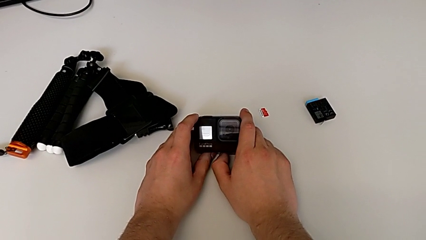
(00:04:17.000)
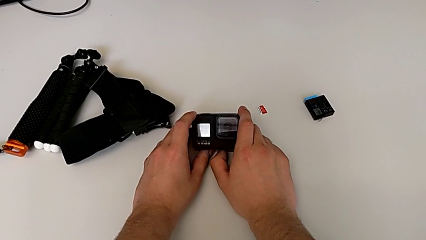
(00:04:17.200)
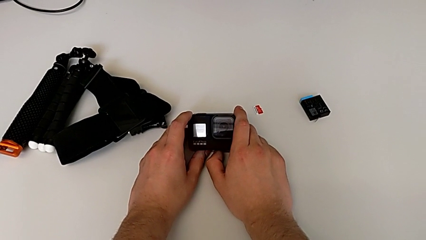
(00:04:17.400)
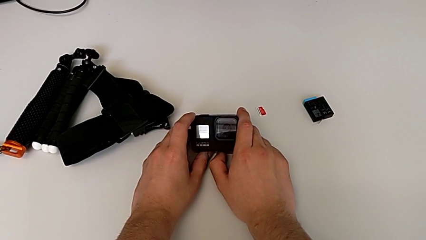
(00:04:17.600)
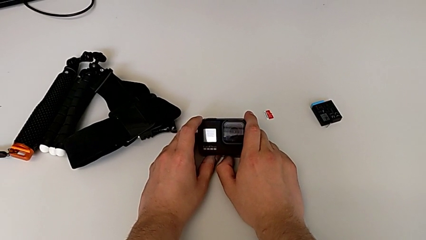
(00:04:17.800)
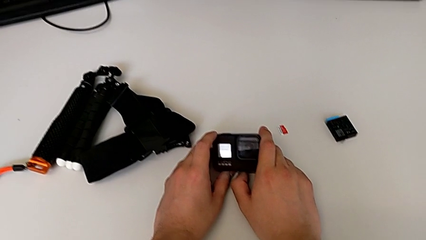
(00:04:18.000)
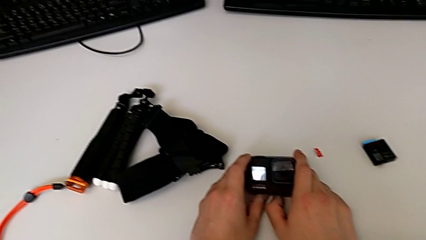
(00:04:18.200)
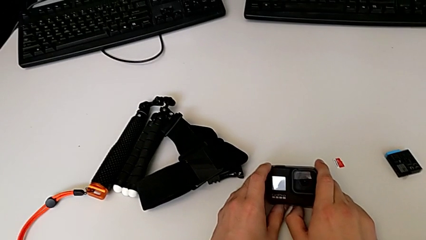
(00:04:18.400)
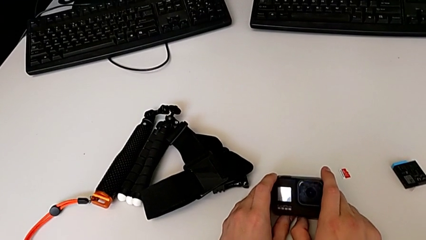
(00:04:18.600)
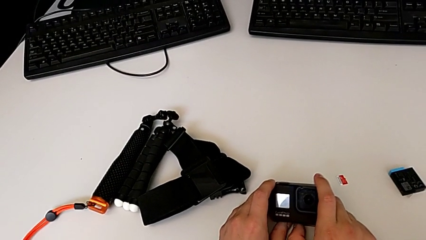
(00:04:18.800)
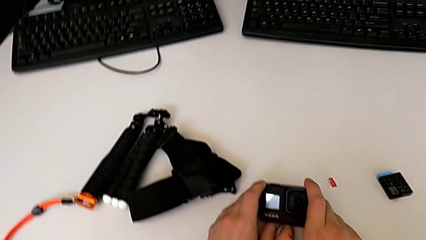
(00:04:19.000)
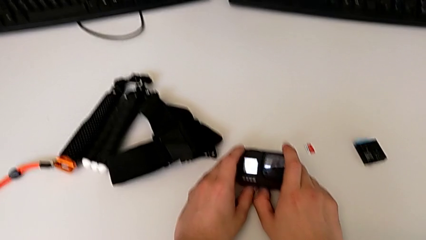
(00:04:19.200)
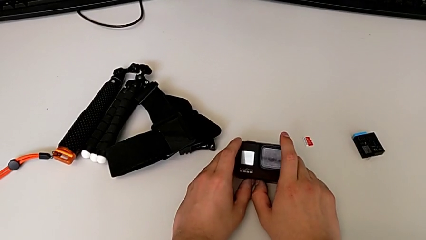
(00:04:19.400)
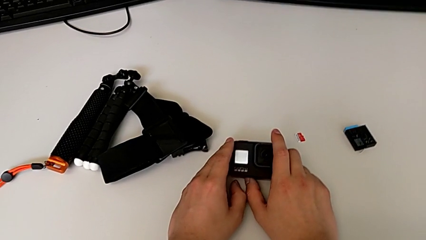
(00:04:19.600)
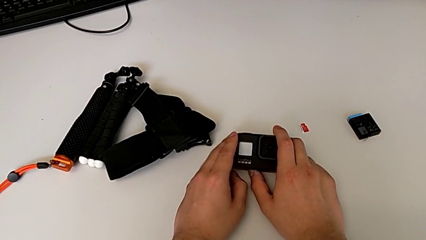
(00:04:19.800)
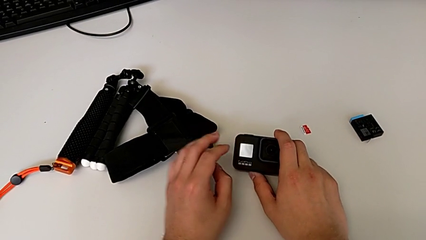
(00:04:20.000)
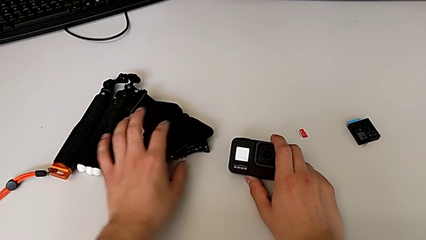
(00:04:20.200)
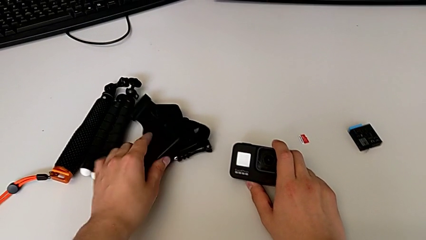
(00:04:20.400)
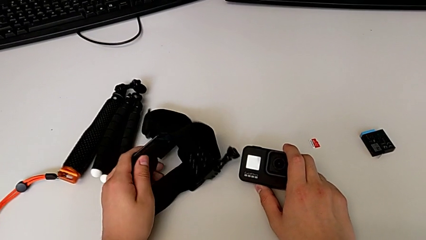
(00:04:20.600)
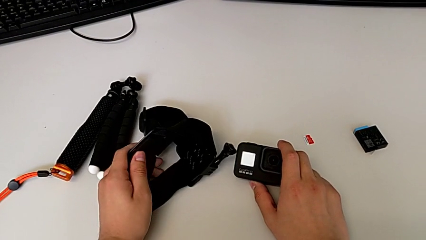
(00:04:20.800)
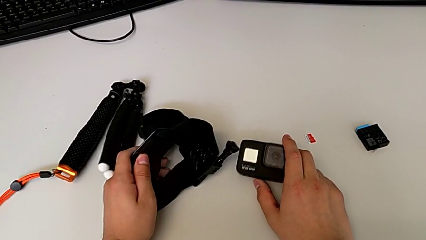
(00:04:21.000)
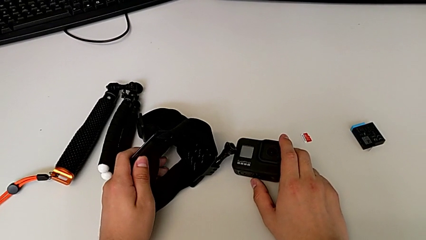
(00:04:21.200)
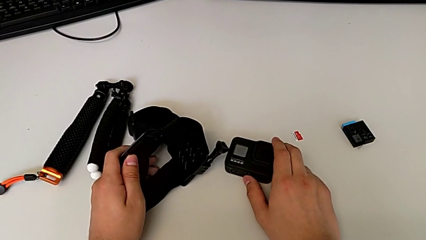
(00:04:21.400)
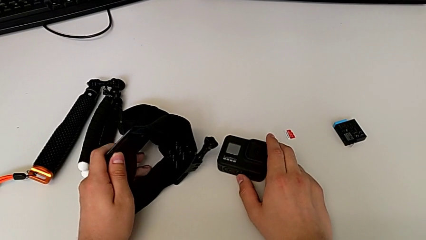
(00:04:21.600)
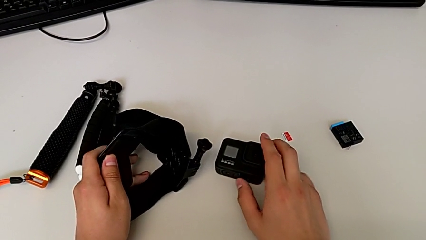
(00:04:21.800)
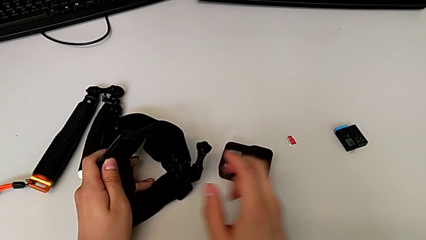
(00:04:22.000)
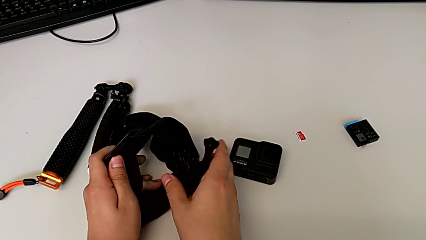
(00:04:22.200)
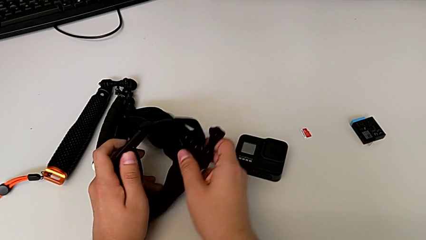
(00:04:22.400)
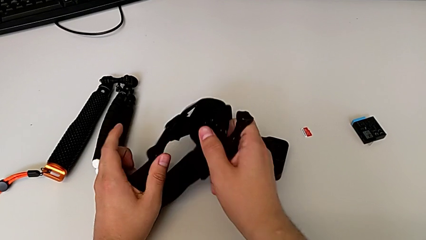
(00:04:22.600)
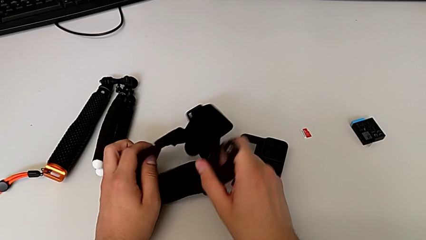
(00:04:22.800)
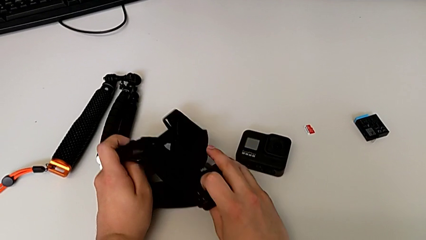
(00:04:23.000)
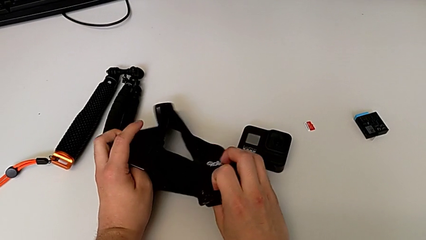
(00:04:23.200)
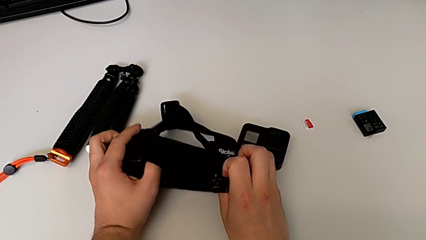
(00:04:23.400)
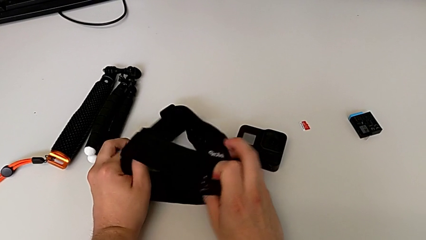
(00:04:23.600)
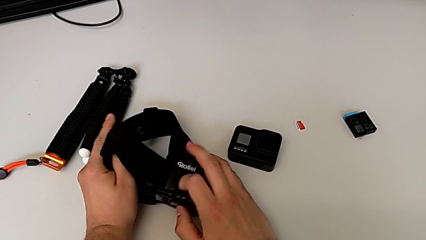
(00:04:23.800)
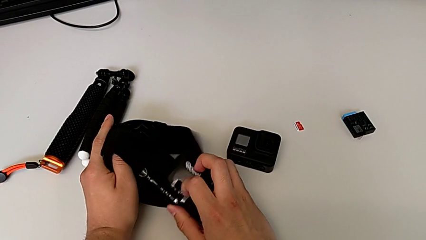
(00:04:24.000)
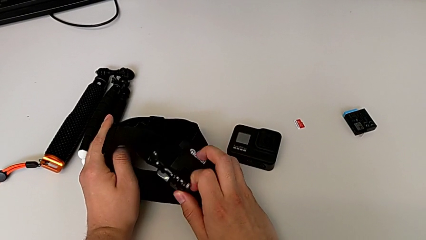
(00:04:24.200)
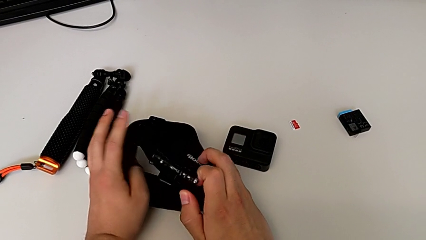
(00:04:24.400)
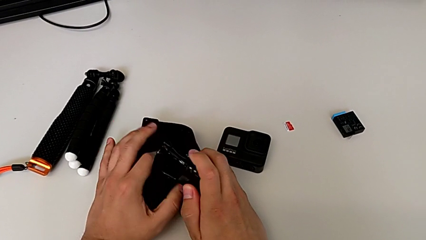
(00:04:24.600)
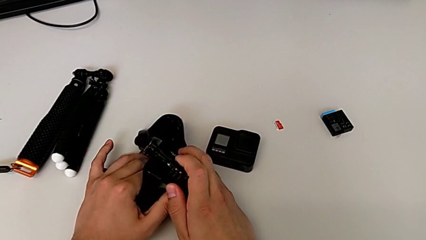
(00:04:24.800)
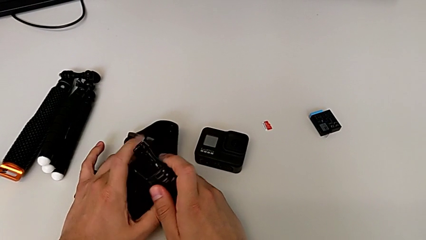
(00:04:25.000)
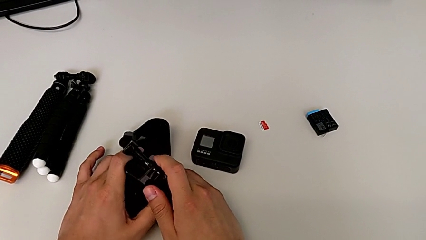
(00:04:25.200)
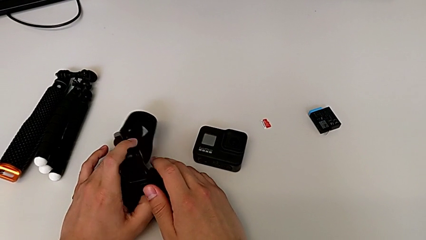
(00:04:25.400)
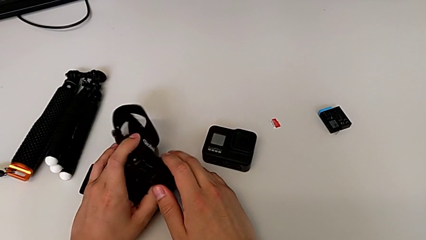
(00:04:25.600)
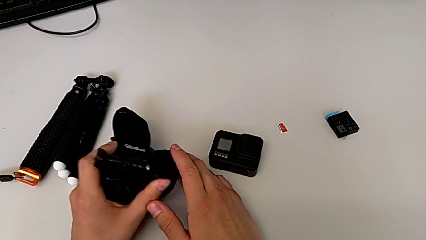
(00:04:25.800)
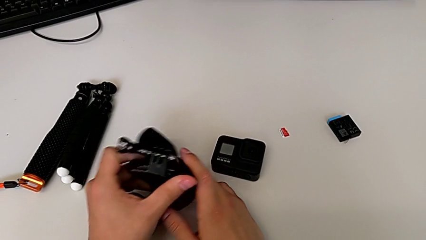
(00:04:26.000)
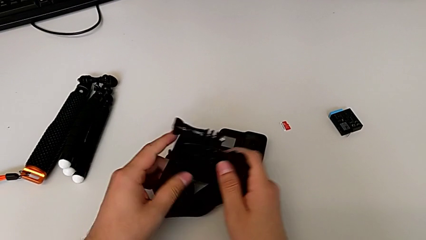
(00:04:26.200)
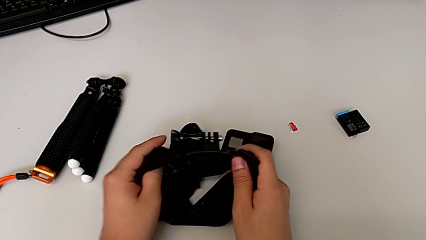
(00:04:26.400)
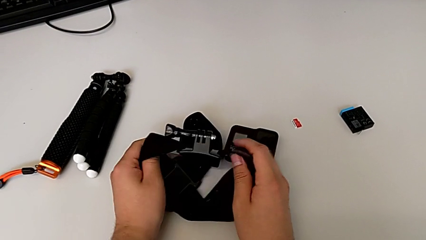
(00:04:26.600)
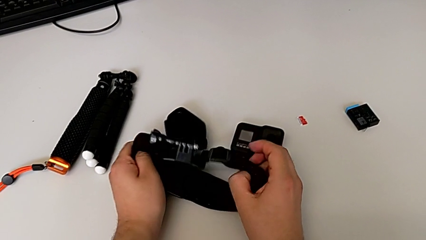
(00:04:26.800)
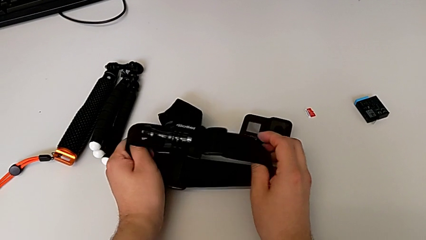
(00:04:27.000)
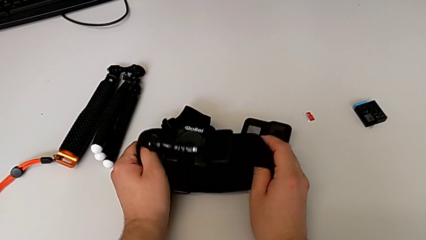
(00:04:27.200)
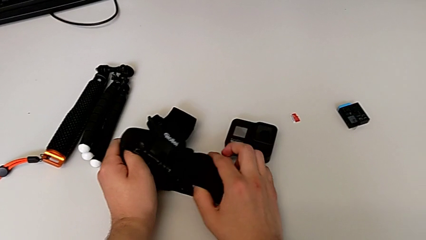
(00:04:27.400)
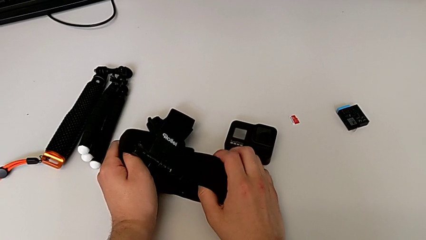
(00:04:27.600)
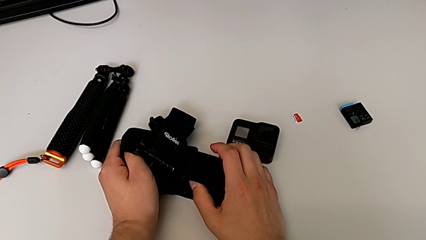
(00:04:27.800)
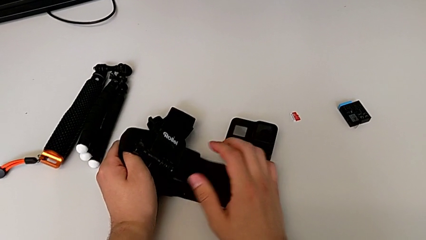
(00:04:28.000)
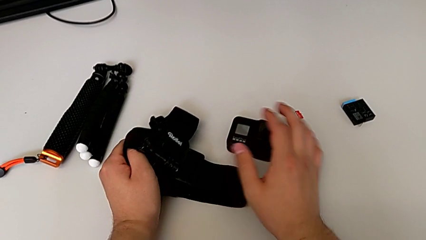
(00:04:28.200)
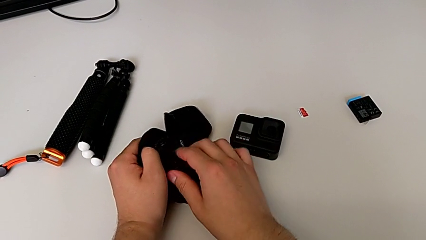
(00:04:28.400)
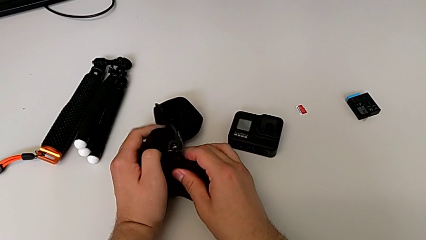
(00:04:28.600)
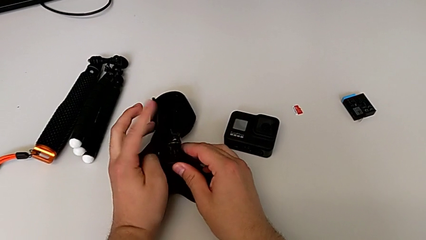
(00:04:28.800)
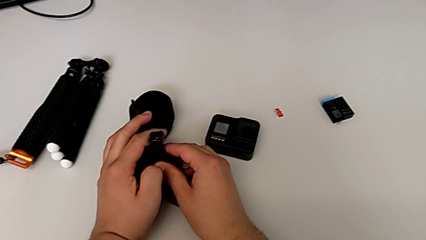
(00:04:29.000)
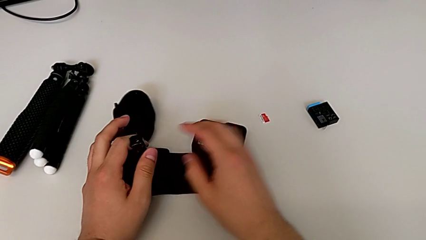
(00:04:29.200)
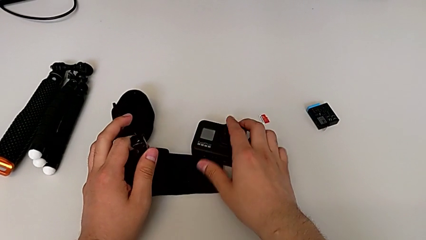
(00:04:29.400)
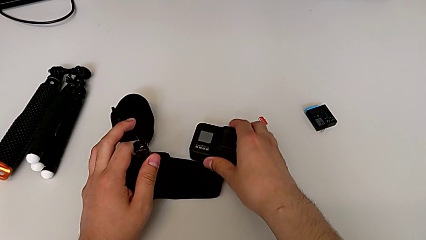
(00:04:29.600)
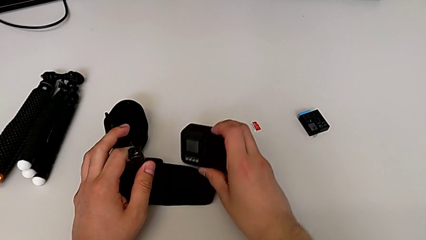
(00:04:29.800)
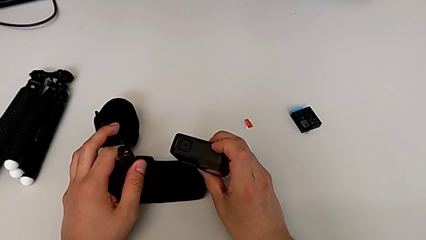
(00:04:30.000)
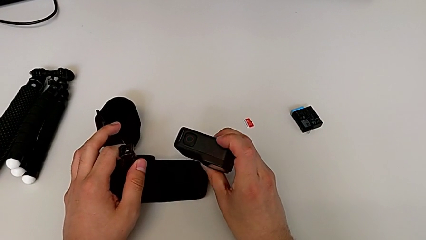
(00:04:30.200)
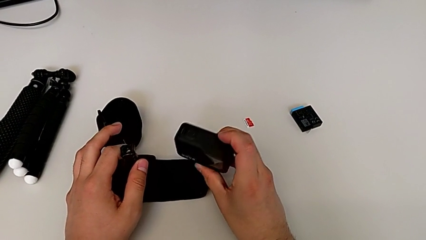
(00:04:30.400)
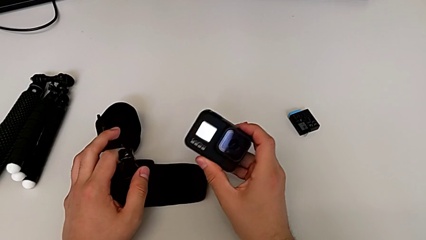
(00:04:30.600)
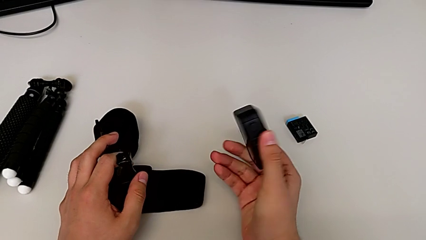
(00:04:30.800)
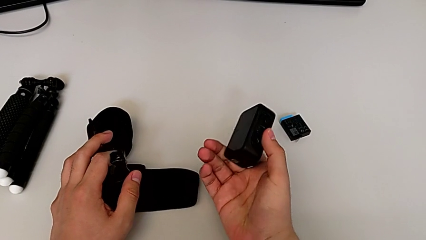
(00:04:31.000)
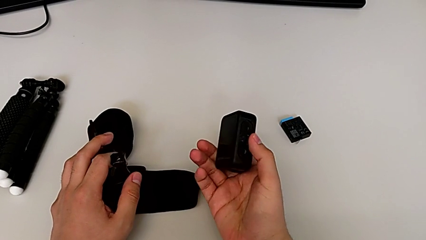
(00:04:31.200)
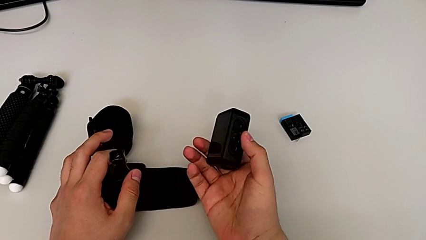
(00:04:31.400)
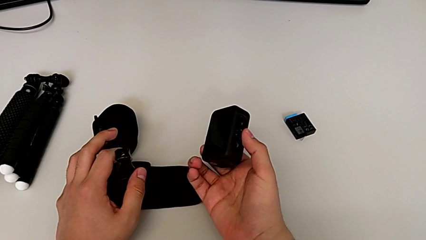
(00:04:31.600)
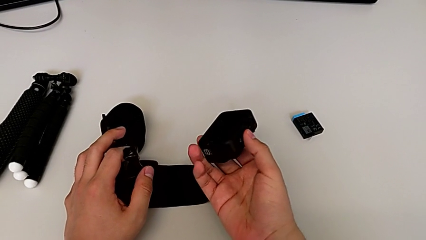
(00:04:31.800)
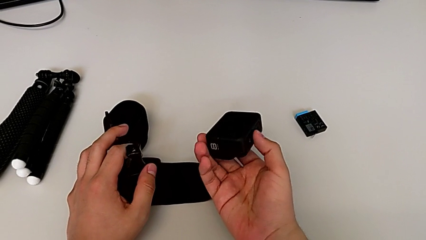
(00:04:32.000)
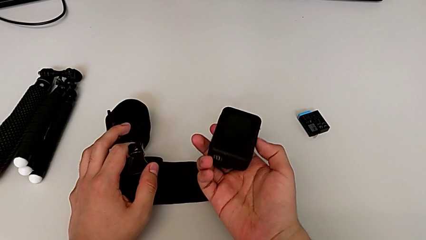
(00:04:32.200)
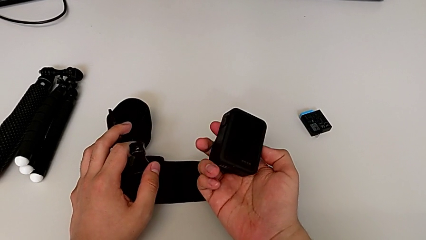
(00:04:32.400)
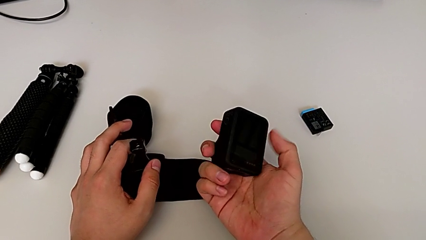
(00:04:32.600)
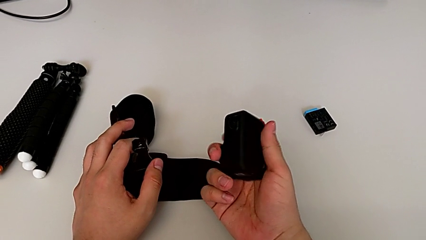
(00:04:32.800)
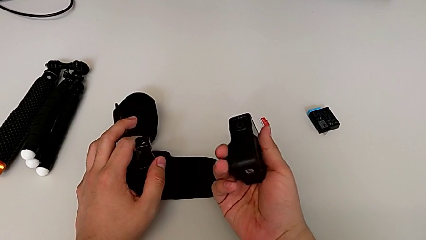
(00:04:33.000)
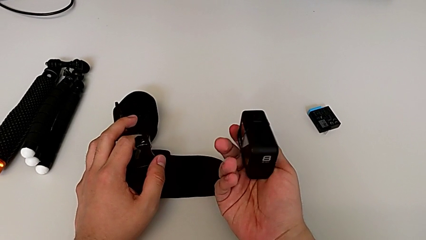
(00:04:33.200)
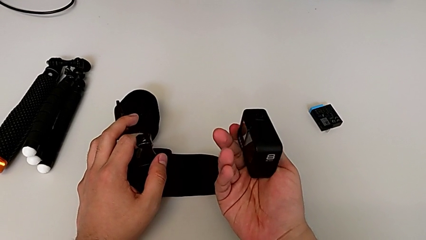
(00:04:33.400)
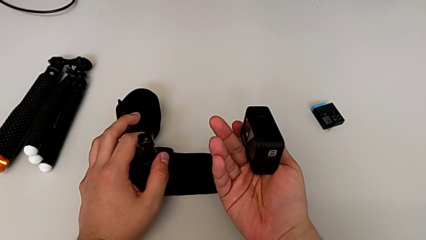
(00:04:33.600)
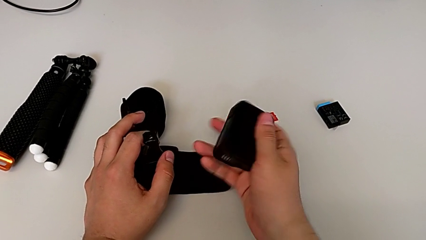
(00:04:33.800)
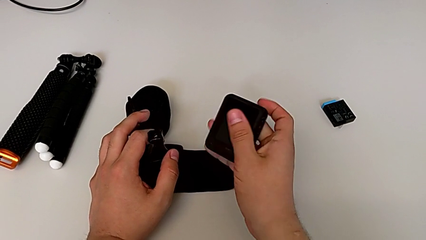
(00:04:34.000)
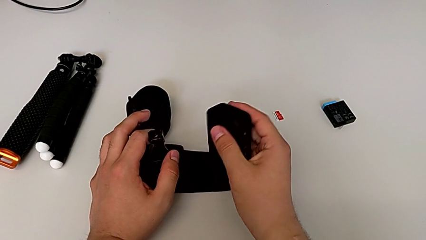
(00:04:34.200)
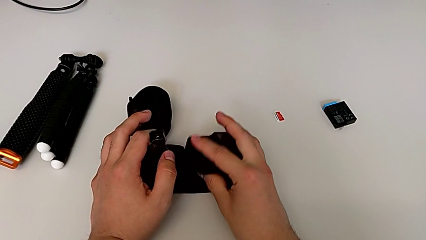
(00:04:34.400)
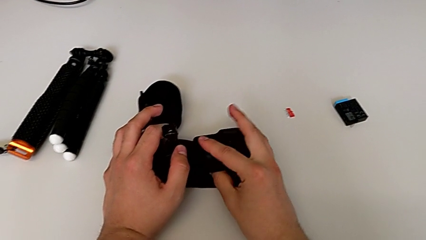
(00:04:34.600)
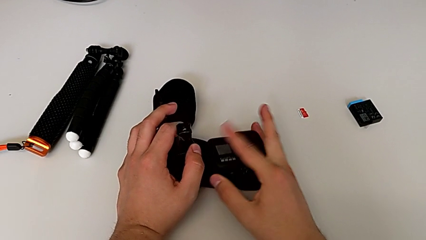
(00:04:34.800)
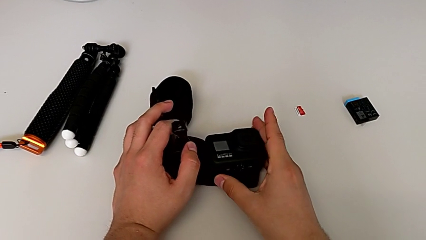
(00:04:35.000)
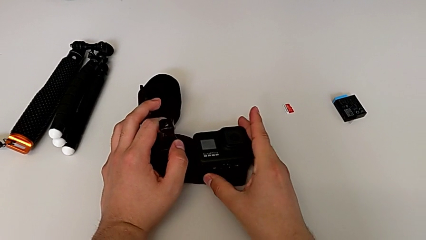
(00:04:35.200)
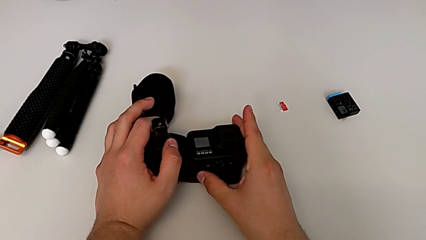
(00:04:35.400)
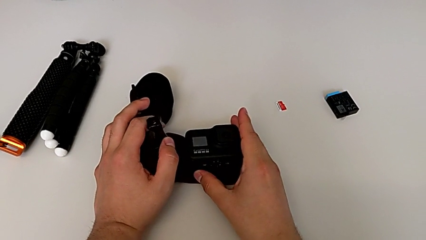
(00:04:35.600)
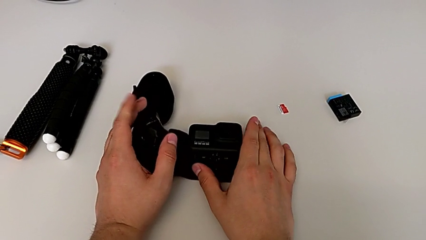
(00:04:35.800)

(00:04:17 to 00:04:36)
The camera wearer is attaching the strap to the GoPro. They grab the strap, place the GoPro, inspect the strap, grab the GoPro, flip it and place it.
